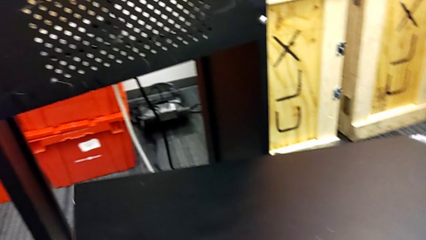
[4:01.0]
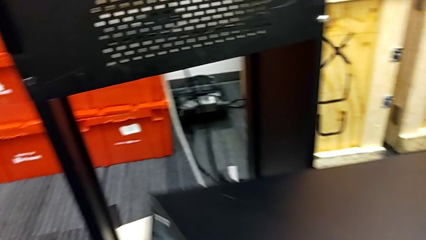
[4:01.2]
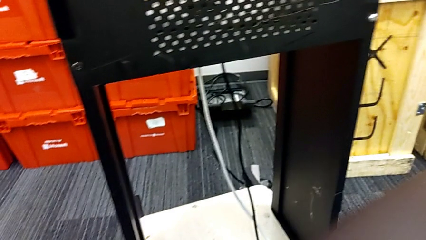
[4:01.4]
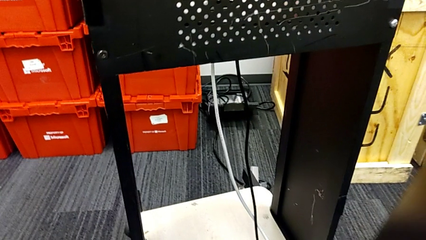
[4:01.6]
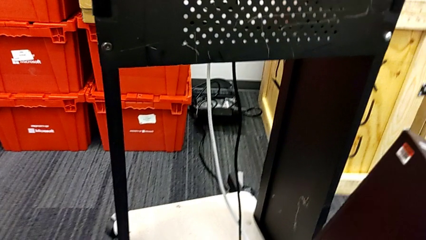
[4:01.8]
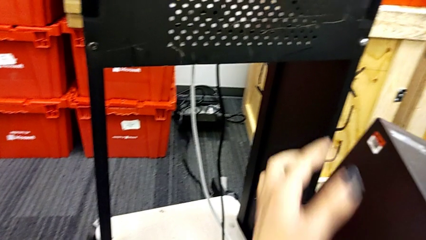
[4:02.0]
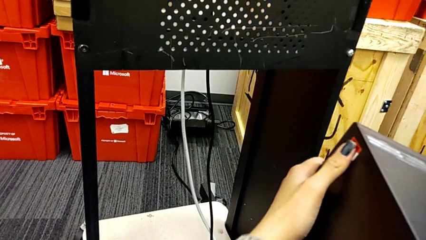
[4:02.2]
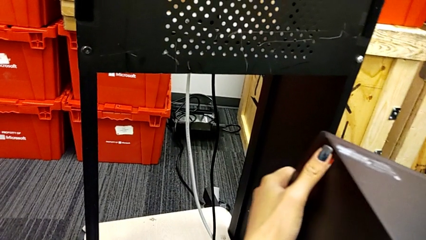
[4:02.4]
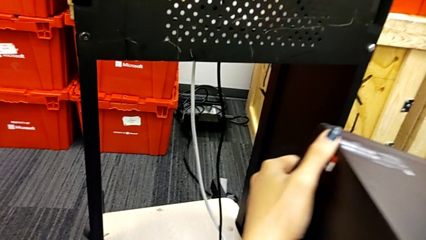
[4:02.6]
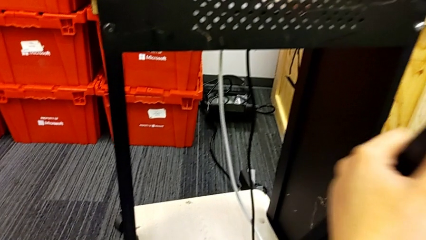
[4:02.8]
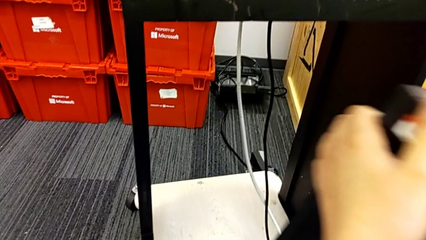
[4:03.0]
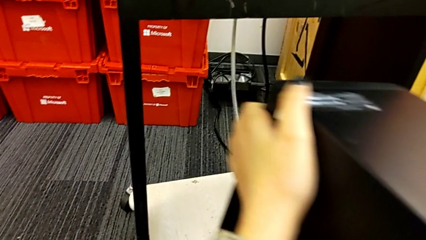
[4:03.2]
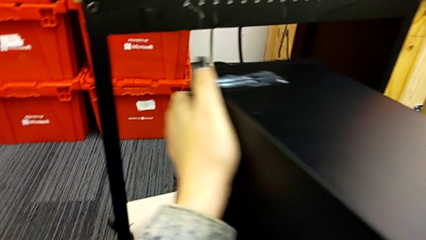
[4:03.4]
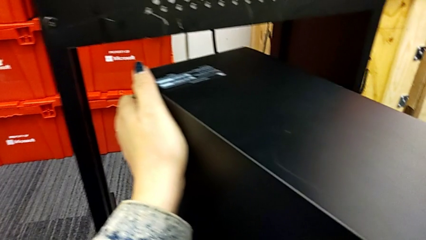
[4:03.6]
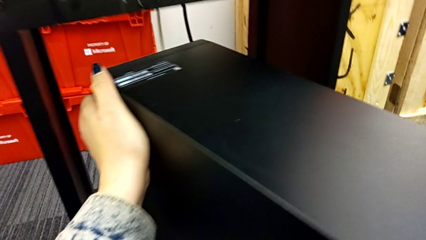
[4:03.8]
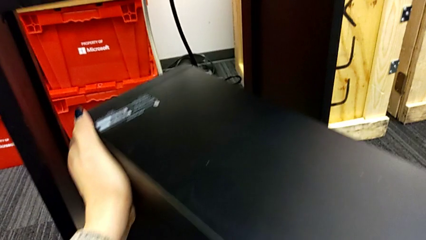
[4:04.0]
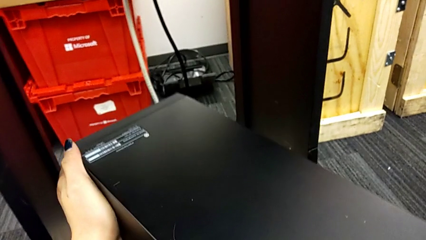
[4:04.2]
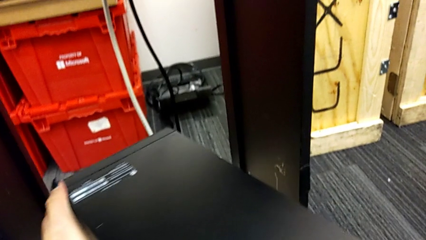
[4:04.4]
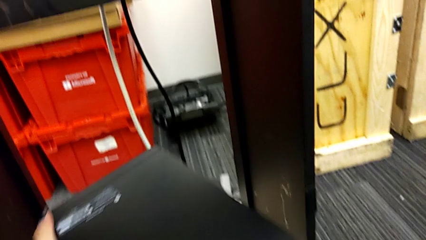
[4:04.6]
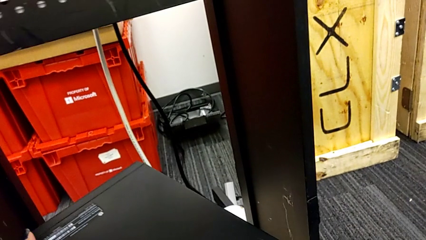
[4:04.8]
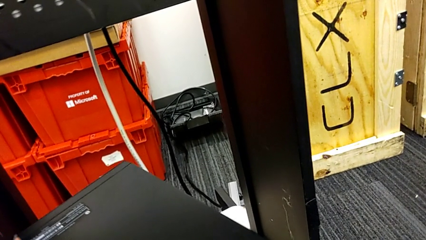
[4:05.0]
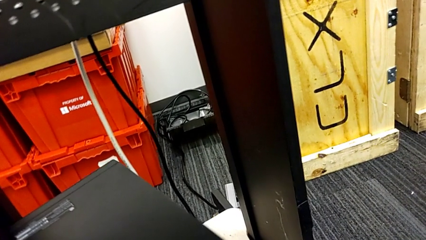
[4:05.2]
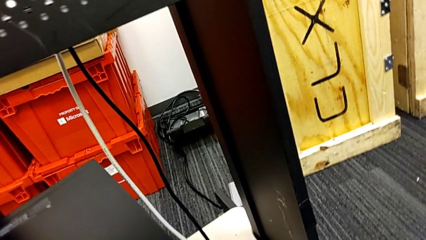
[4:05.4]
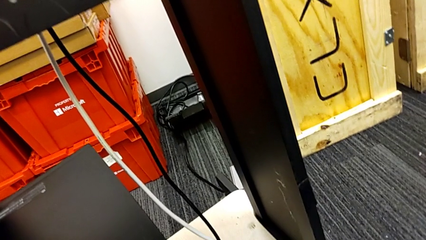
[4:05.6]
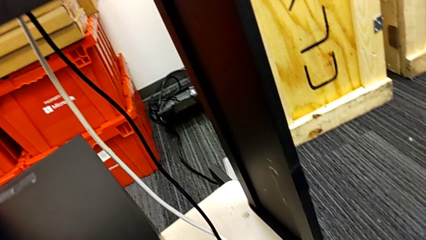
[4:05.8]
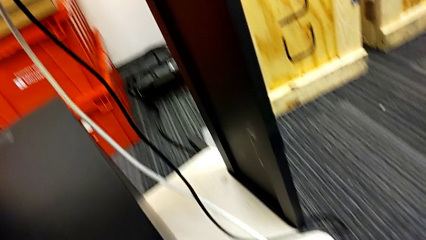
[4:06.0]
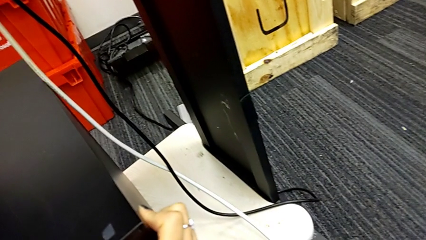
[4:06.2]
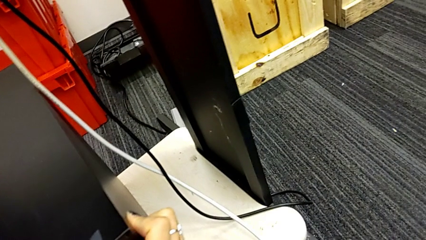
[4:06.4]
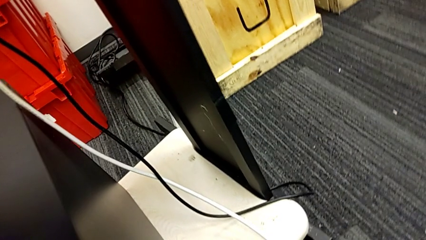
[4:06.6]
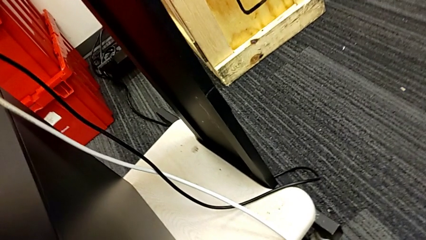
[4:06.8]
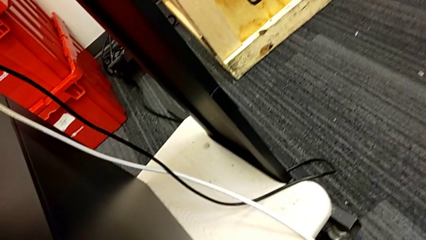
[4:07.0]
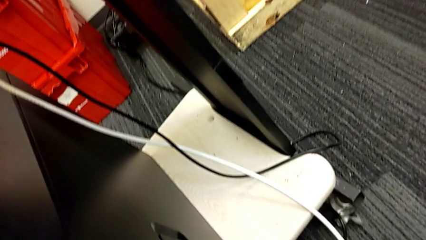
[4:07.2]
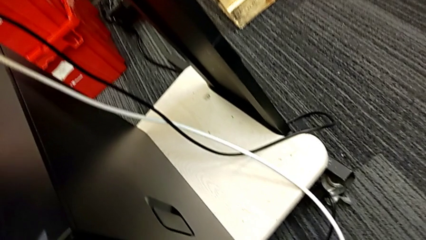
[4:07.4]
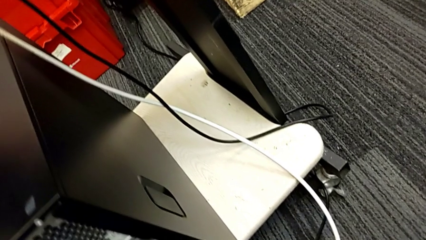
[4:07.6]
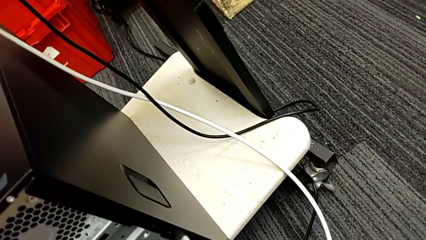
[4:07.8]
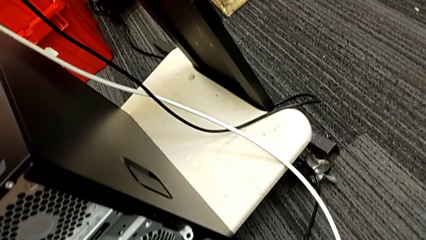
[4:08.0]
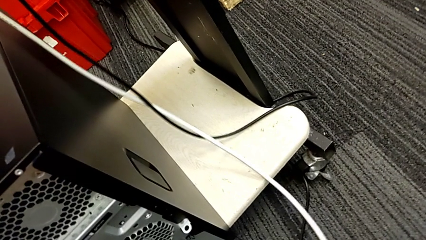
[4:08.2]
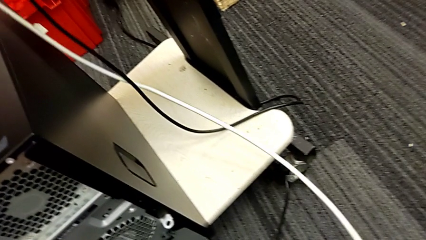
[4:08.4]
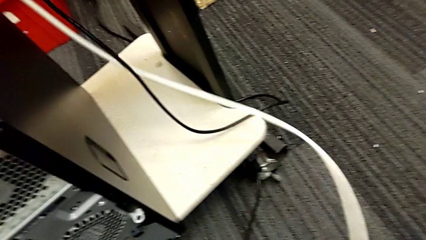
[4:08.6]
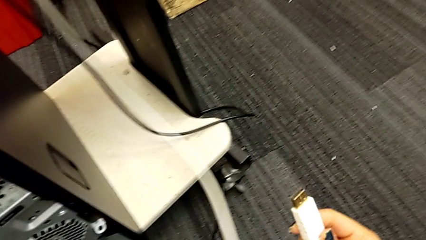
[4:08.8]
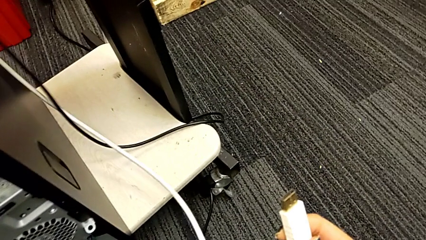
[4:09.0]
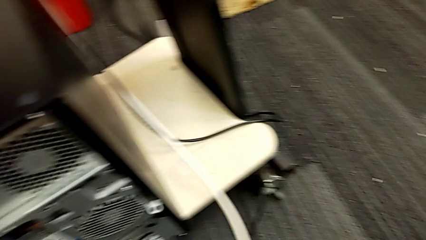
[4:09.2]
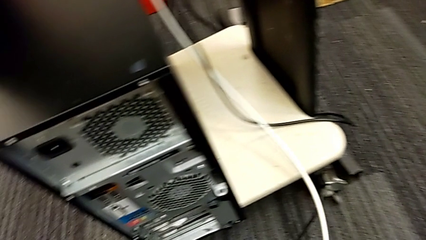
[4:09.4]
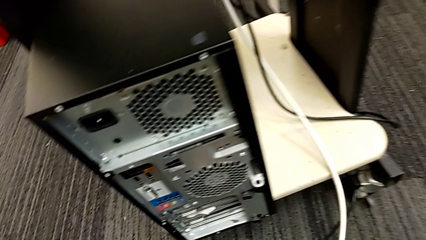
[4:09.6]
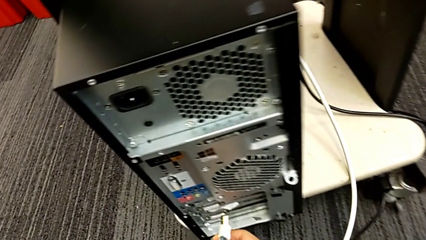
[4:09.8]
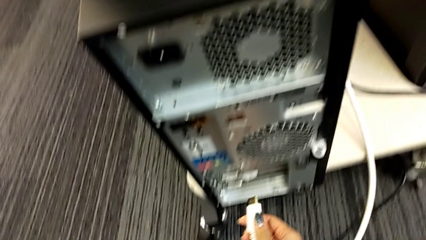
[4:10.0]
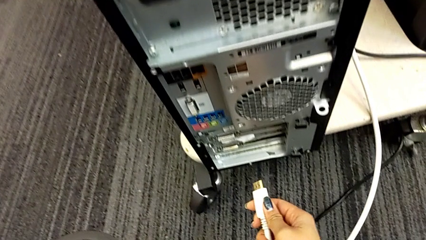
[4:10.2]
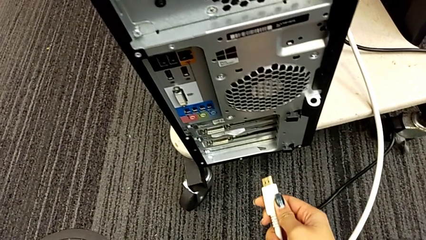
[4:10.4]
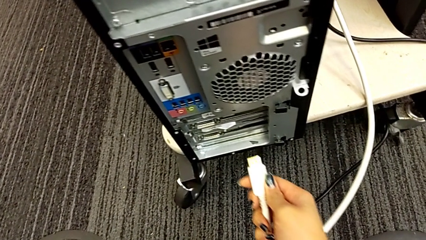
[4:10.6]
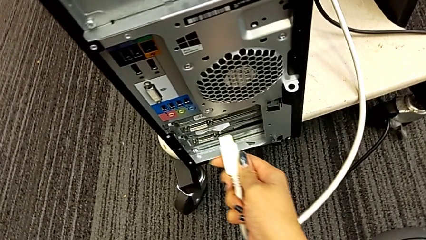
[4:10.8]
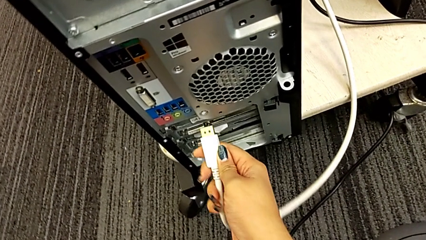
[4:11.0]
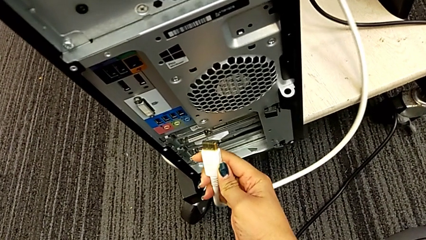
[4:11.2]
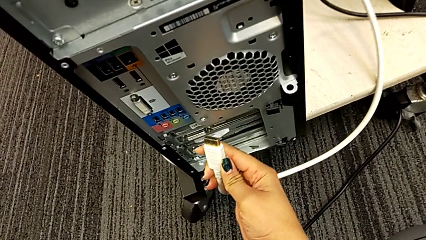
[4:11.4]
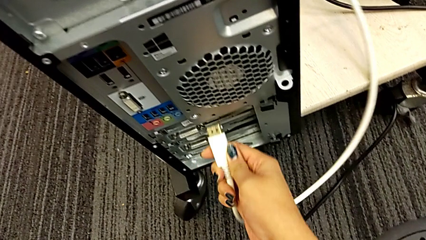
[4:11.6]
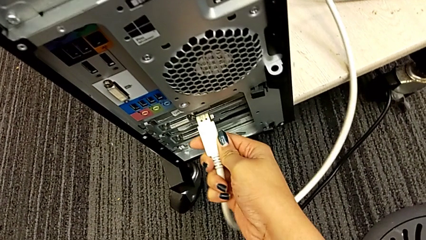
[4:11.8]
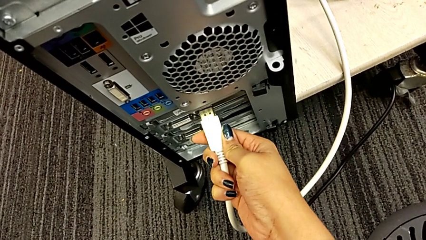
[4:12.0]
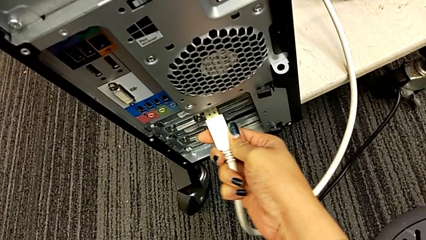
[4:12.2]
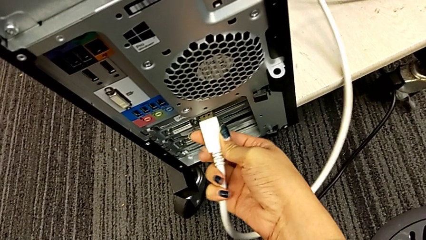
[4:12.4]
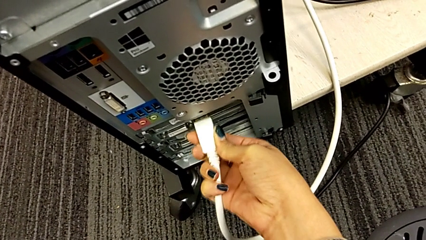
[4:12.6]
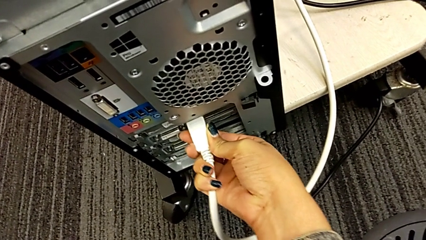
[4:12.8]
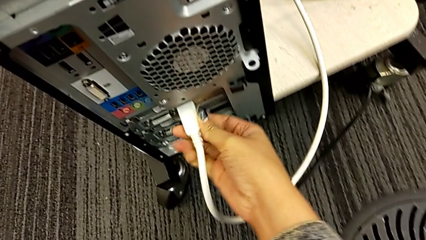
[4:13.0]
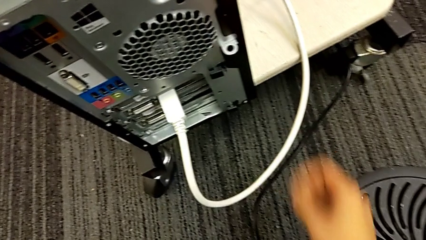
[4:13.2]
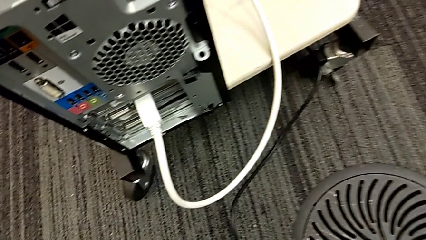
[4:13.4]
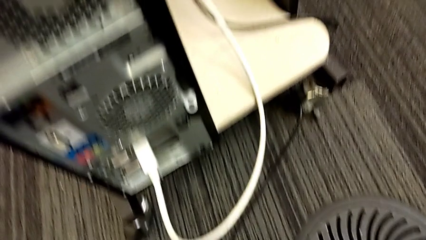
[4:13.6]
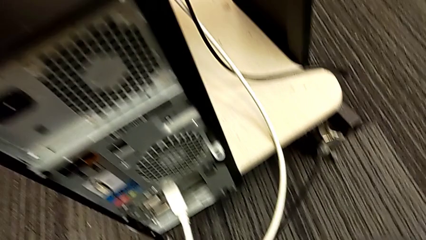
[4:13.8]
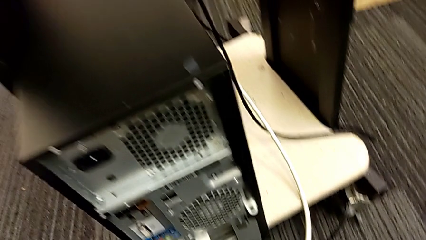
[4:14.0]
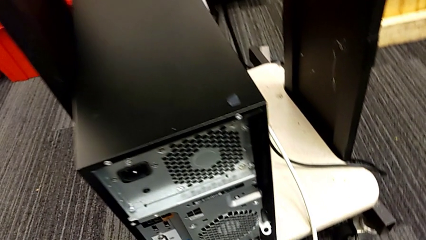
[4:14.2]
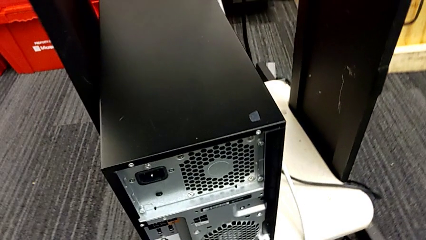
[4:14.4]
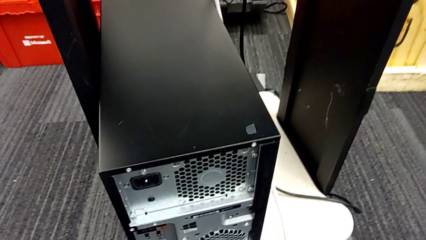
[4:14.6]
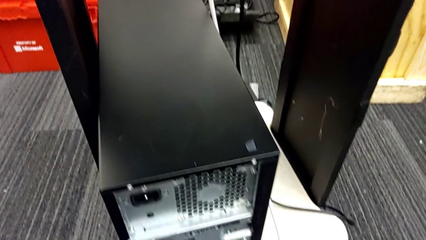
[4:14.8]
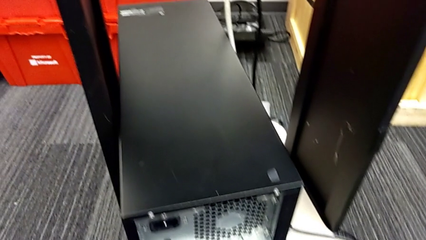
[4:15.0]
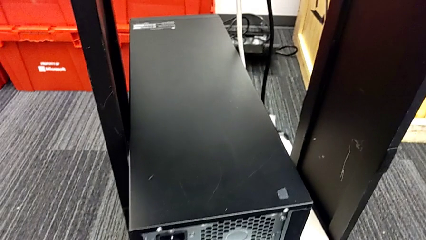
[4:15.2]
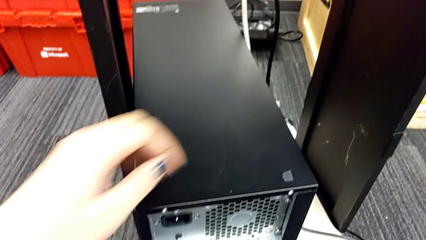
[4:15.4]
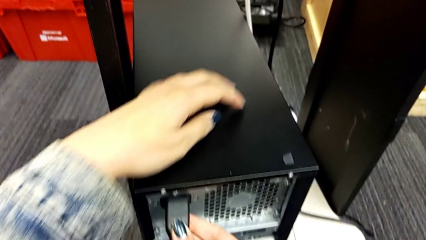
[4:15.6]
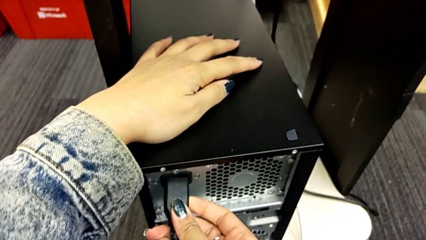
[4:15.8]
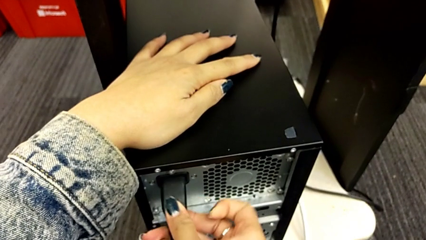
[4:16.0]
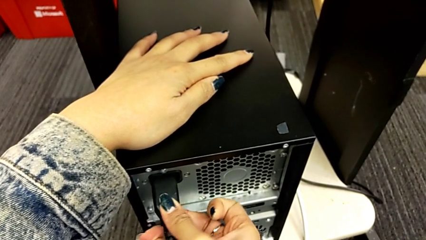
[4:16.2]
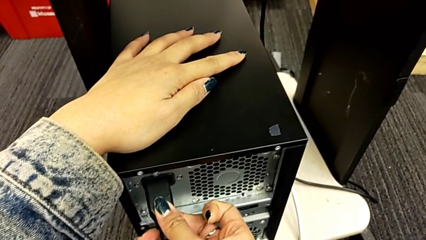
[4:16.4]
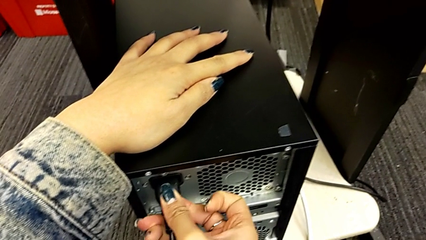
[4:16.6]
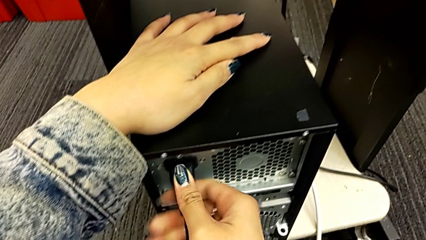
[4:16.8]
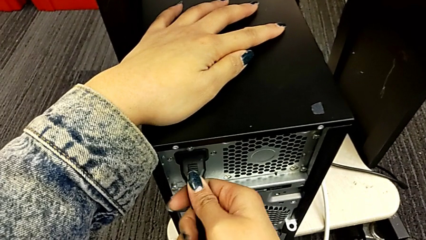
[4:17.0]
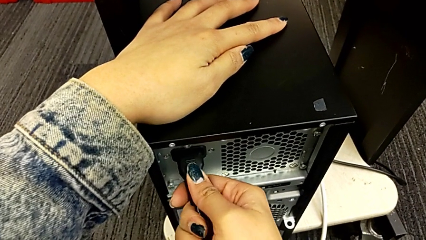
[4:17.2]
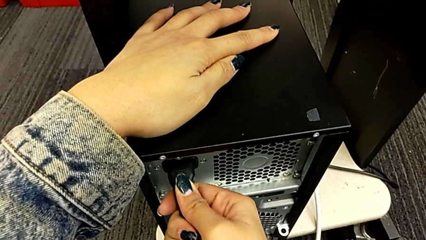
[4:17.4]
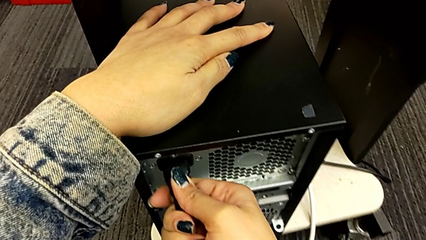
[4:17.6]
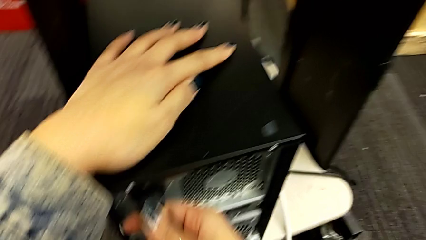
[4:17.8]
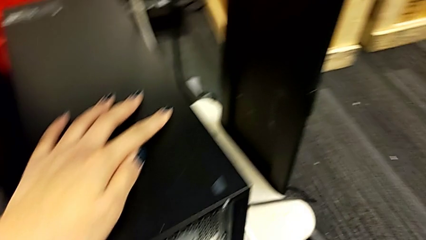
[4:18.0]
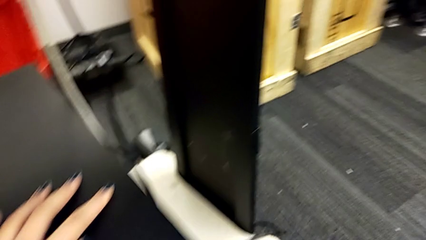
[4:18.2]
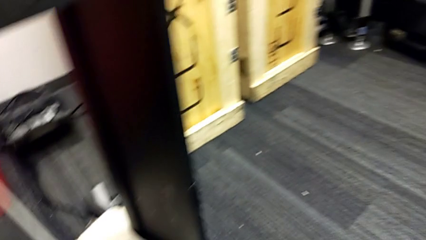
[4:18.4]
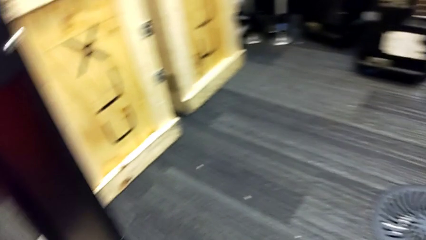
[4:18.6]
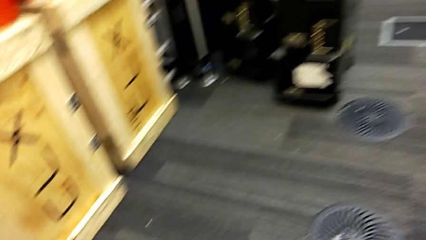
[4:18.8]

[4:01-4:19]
The camera wearer is plugging in the computer tower. They rotate the computer tower, stand it, insert the HDMI cable and insert the cable power supply.
